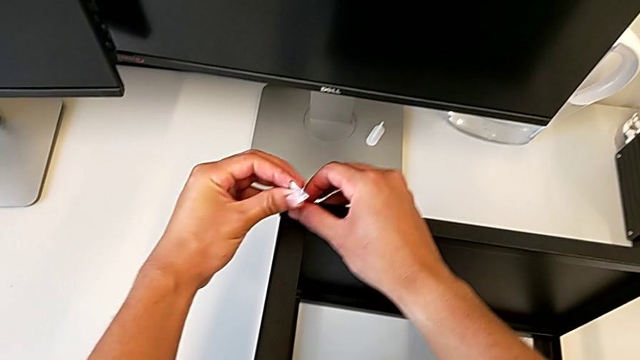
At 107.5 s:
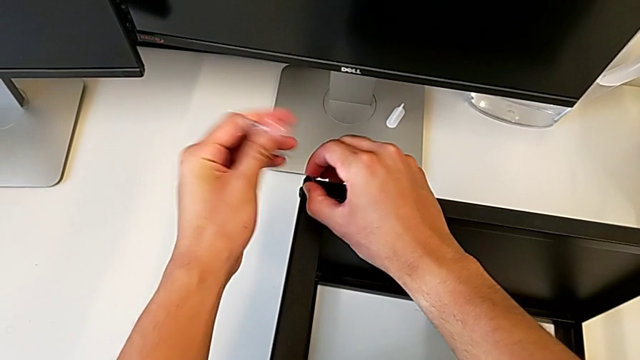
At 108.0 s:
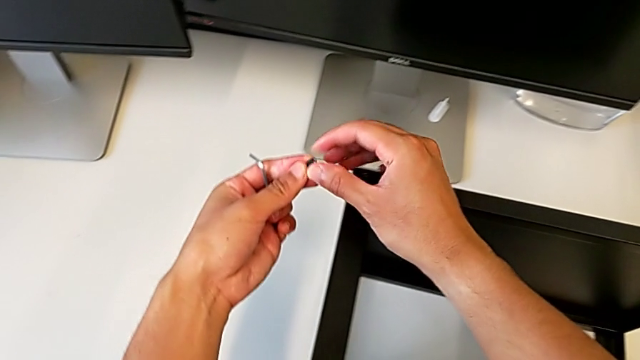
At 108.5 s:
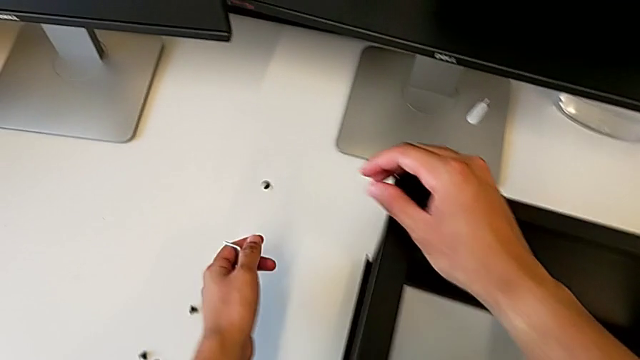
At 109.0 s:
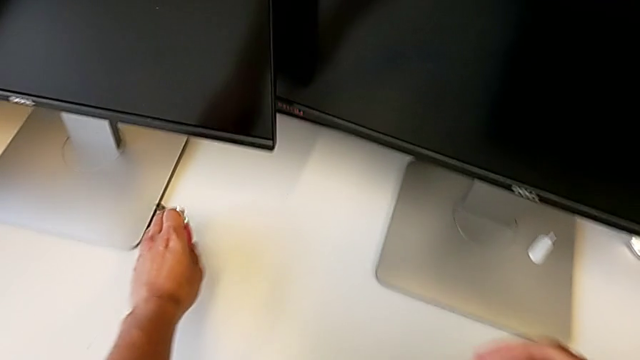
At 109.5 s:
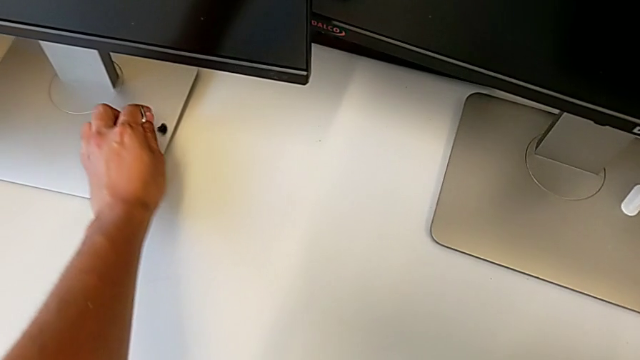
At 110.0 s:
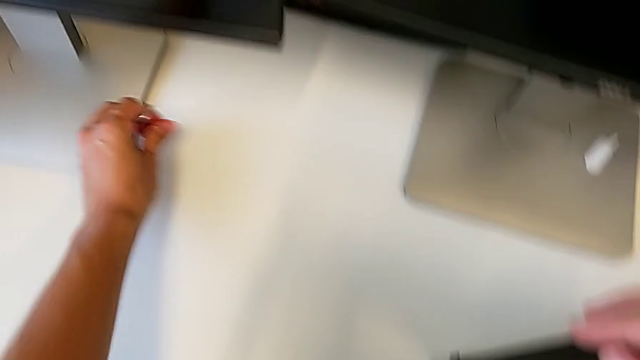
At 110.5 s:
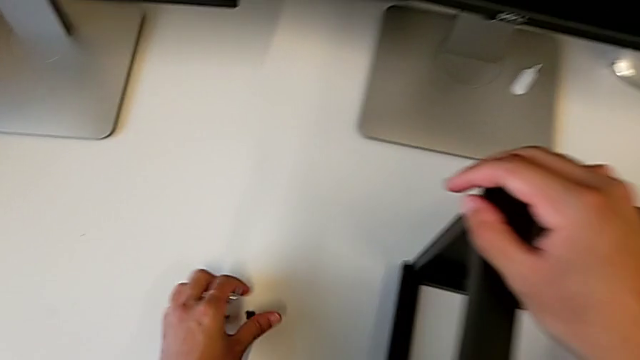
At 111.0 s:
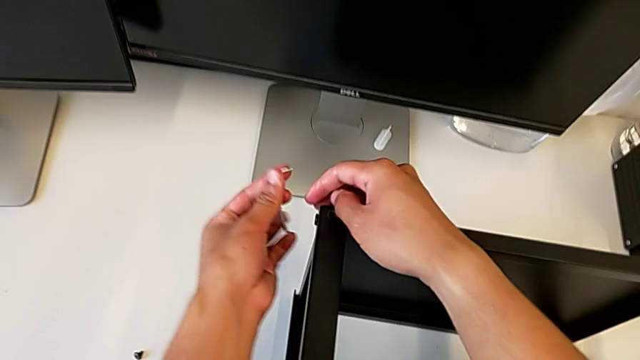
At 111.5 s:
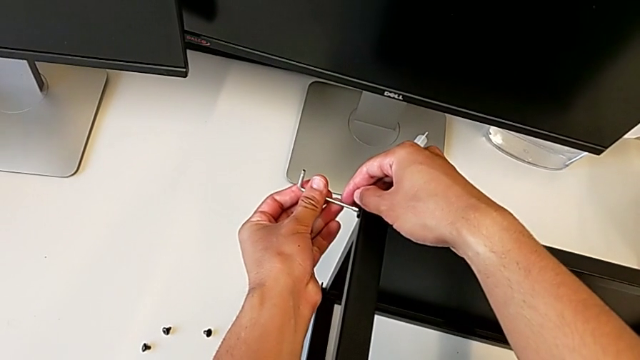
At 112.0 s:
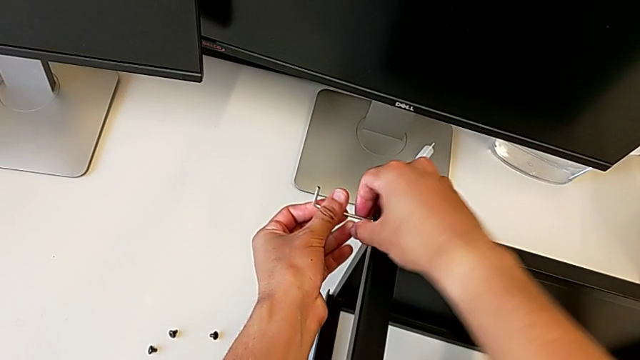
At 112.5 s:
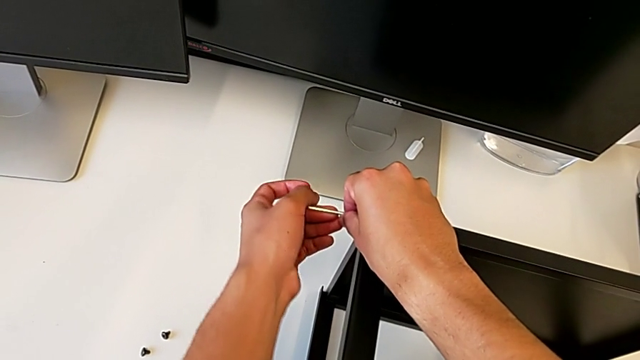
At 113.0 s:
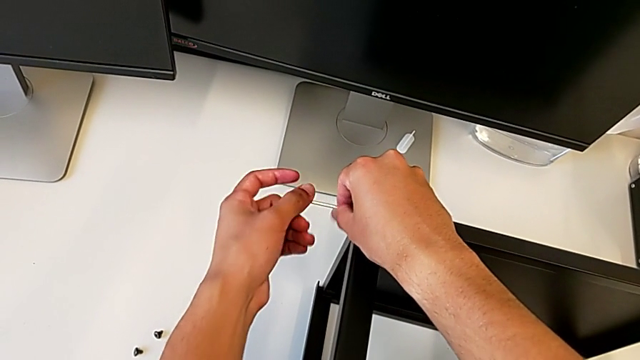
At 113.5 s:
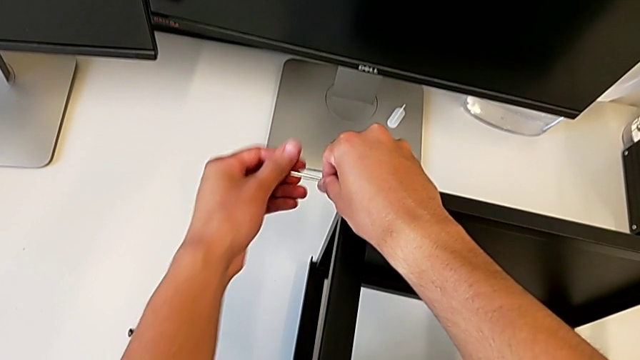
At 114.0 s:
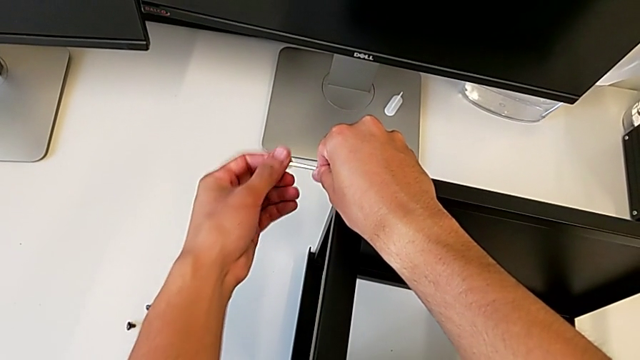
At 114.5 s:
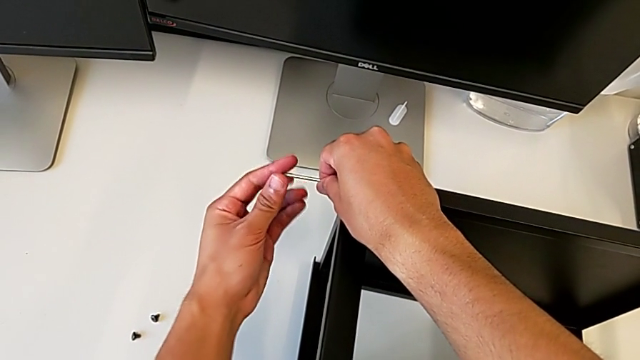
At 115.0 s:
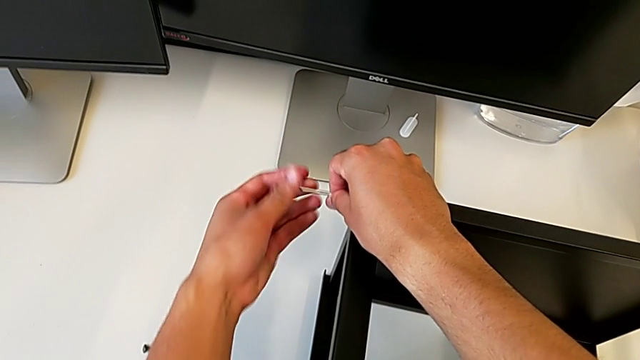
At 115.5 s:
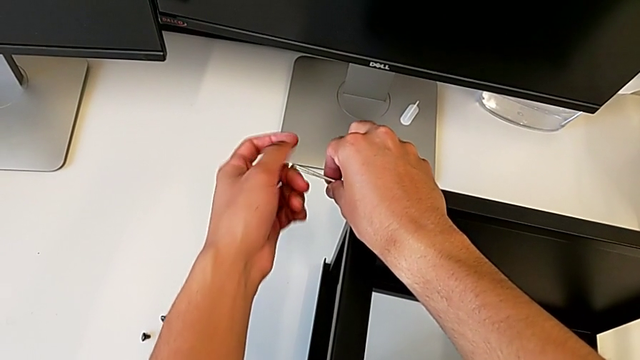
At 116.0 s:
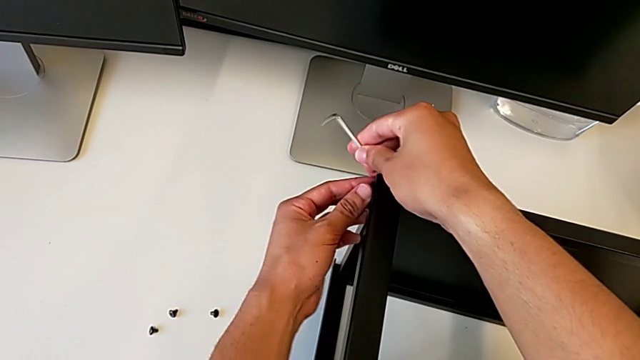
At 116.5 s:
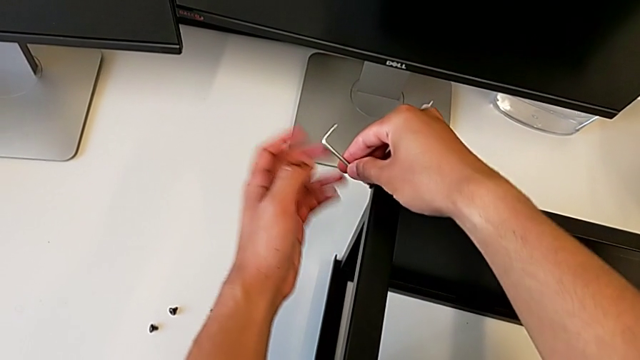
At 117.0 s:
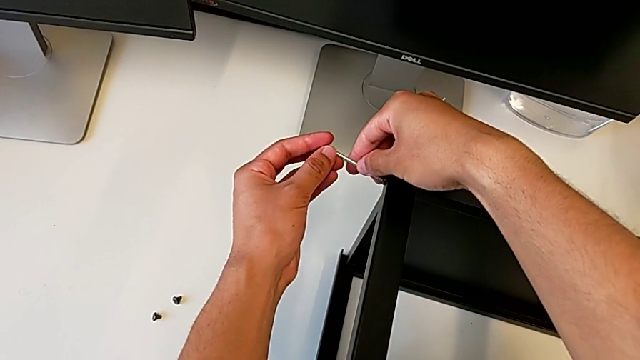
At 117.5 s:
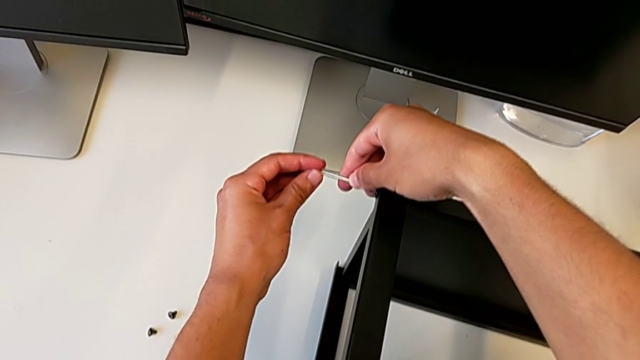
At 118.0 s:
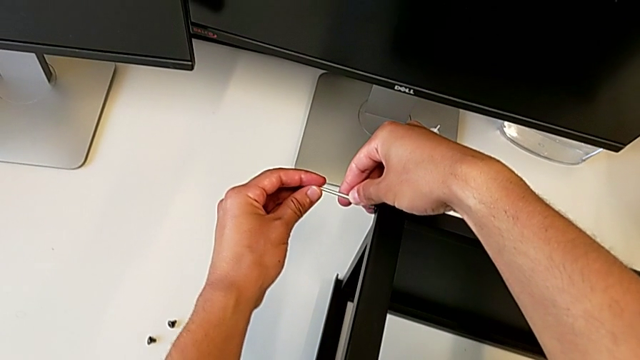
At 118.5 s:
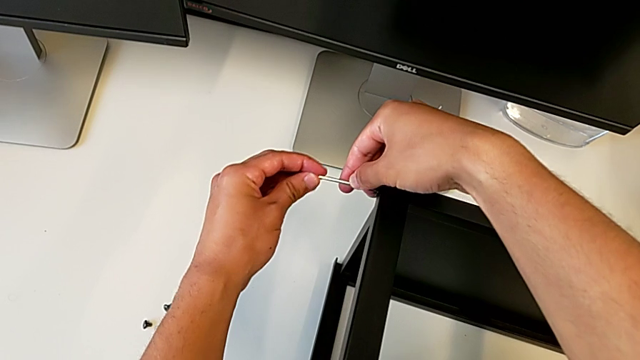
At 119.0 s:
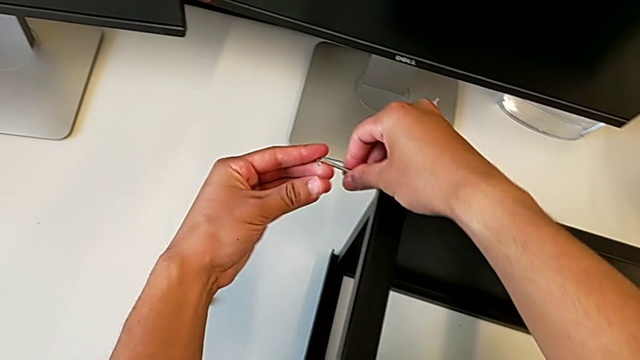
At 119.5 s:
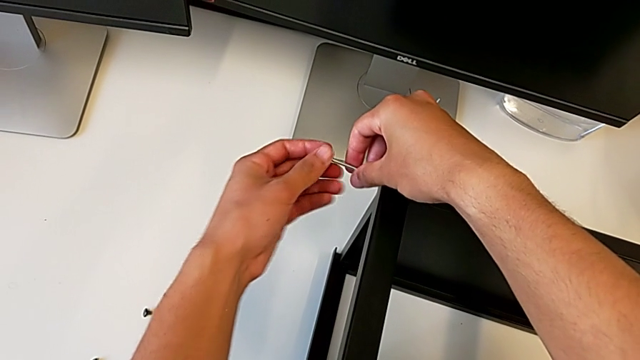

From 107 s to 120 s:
The camera wearer is unscrewing the top shelf of the table. They wrongly drop the hex socket head, grab it, place it, insert the Allen wrench, unscrew the hex socket head, insert the Allen wrench and unscrew the hex socket head.

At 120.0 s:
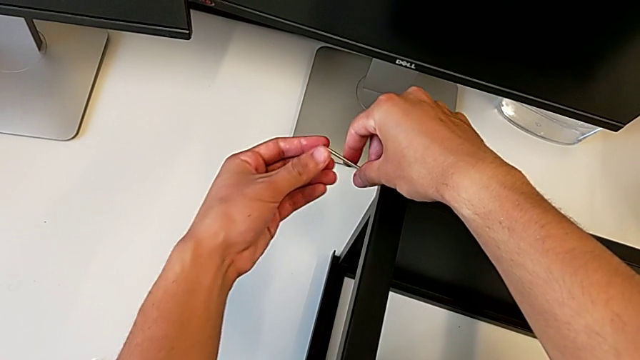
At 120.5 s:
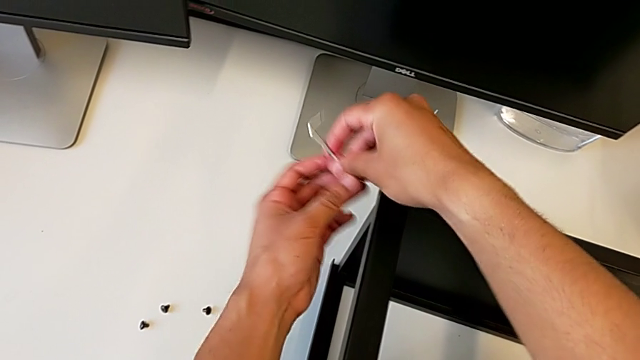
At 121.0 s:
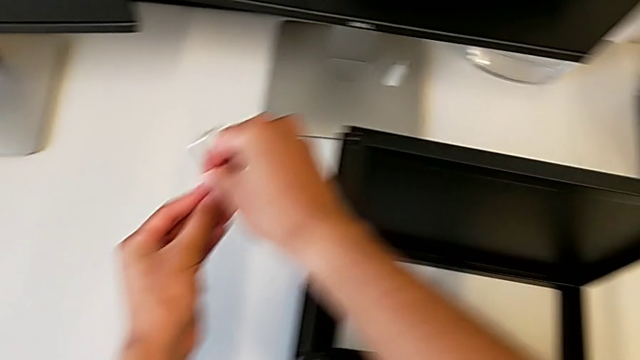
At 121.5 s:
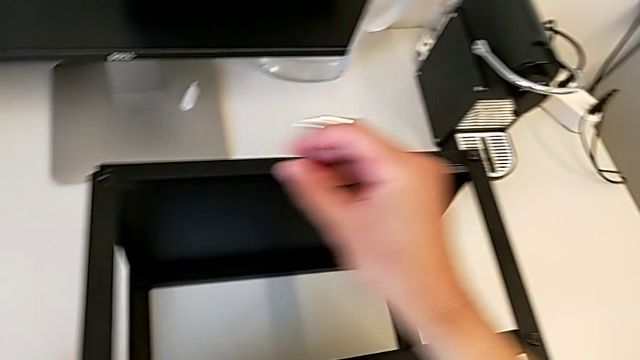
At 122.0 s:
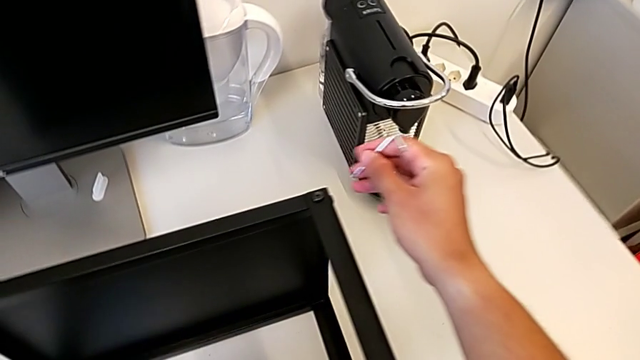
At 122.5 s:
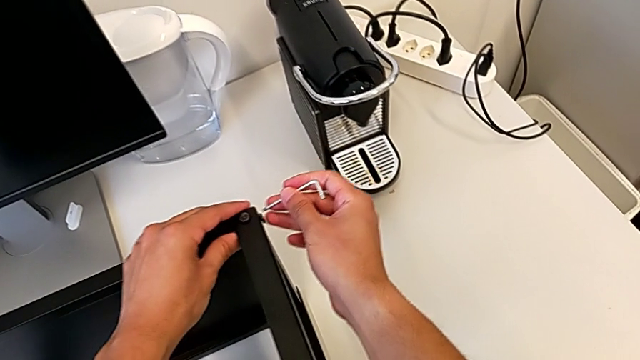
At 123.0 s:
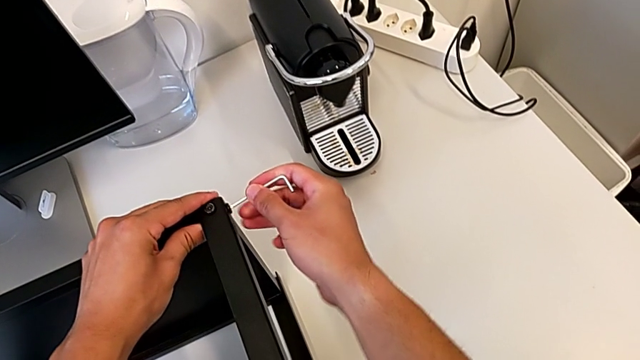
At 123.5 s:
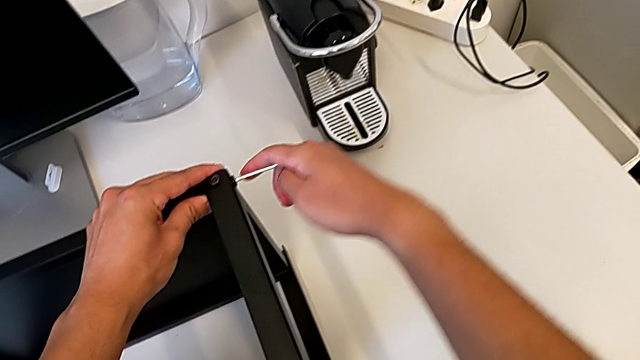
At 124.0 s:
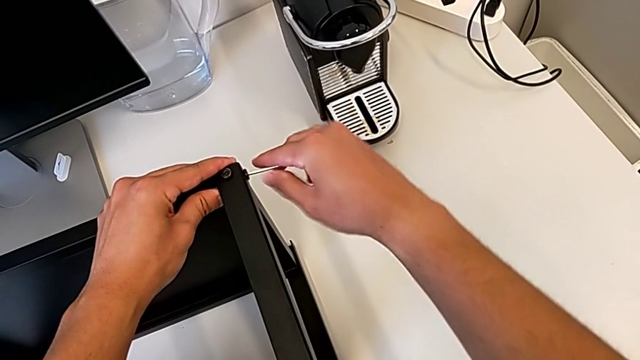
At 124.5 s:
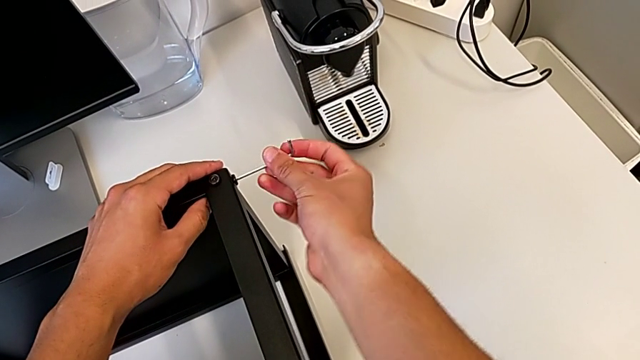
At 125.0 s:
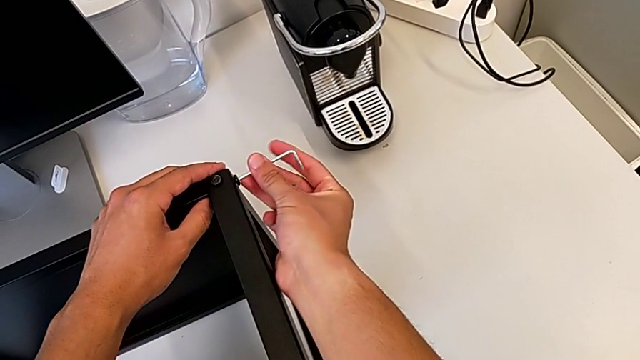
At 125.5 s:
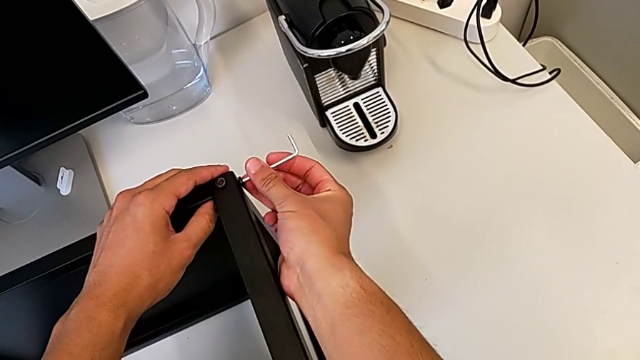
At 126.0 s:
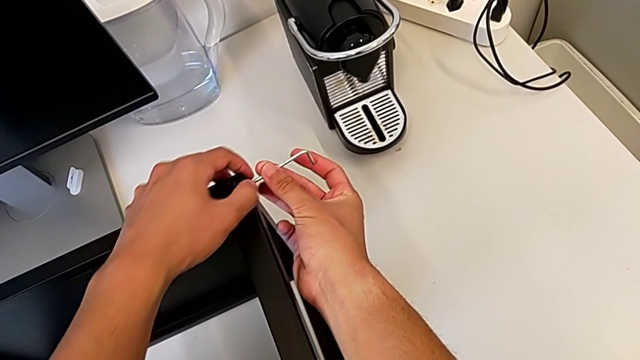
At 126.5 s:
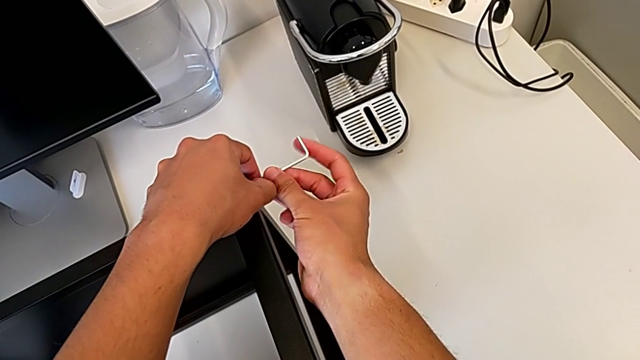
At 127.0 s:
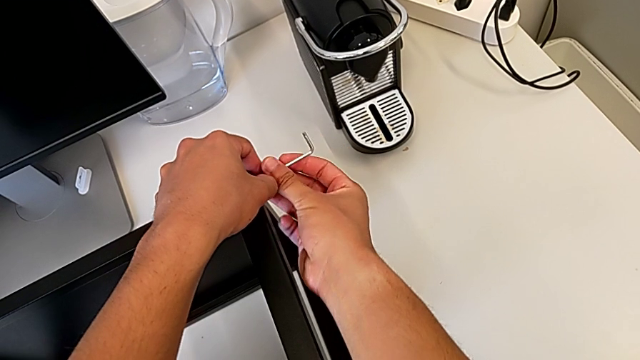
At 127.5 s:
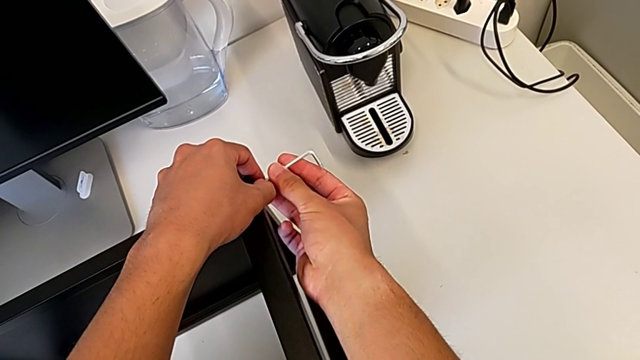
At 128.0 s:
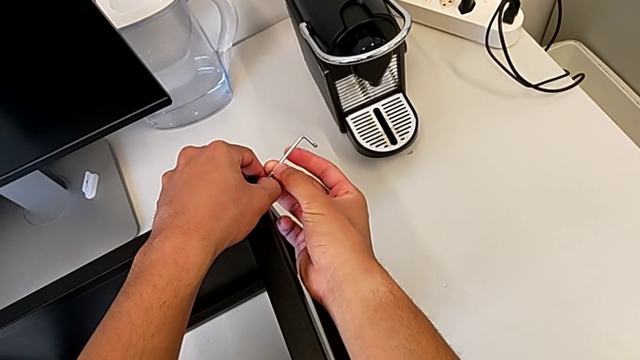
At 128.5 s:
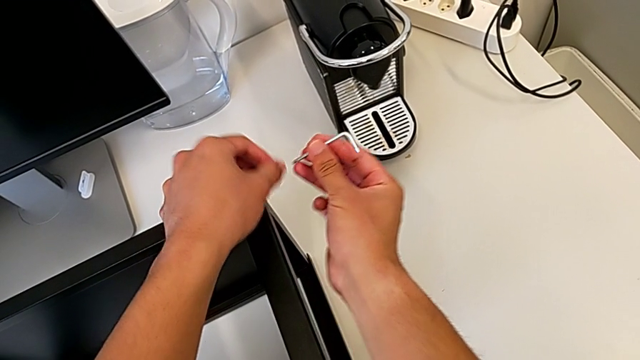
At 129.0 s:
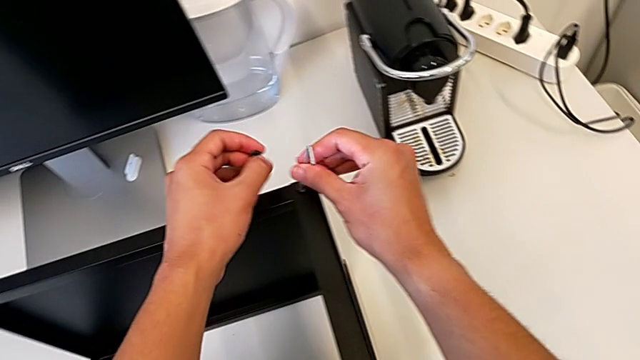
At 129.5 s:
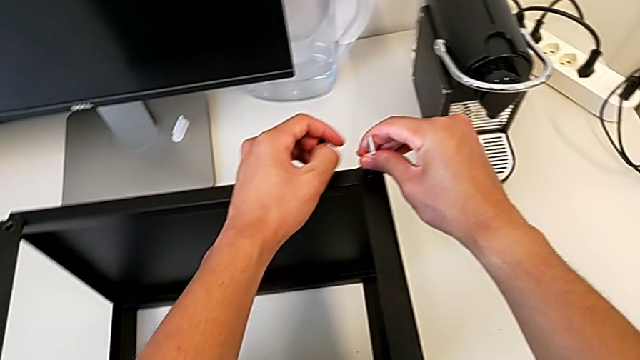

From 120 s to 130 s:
The camera wearer is unscrewing the top shelf of the table. They withdraw the Allen wrench, disassemble the hex socket head, place it, insert the Allen wrench, unscrew the hex socket head, withdraw the Allen wrench, disassemble the hex socket head and insert the Allen wrench.
